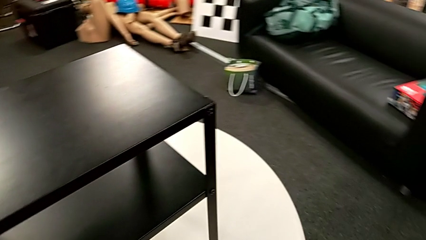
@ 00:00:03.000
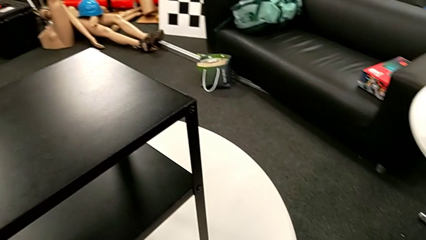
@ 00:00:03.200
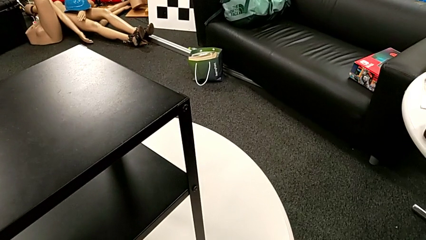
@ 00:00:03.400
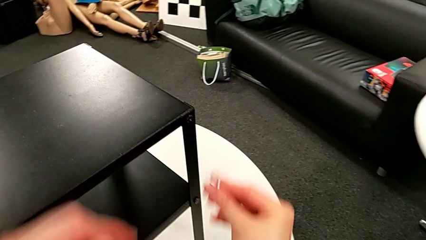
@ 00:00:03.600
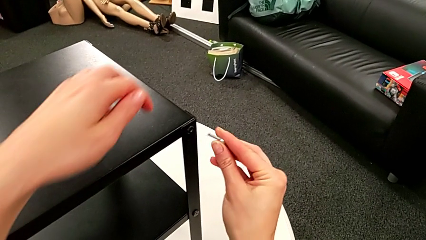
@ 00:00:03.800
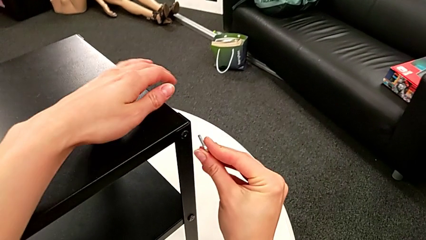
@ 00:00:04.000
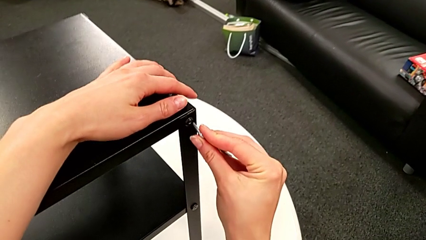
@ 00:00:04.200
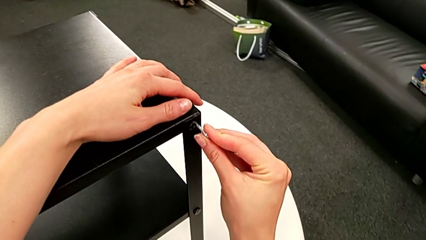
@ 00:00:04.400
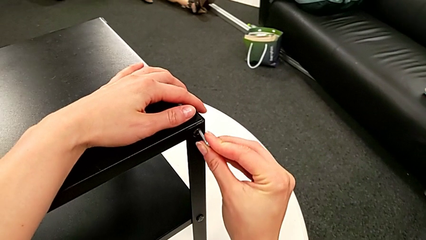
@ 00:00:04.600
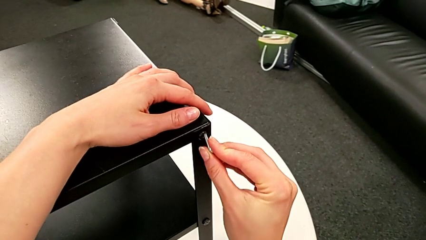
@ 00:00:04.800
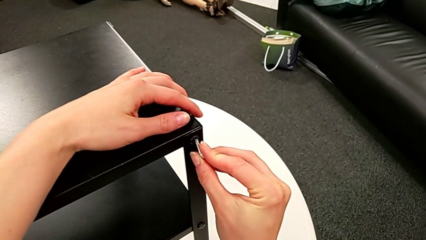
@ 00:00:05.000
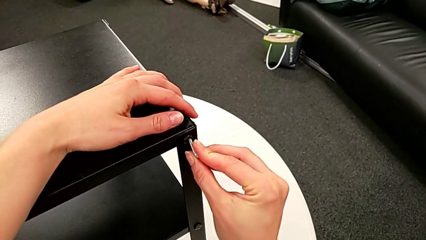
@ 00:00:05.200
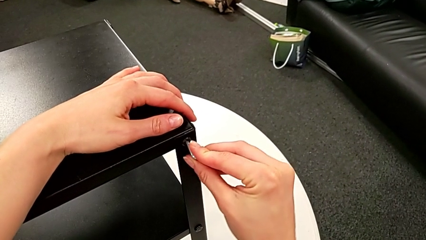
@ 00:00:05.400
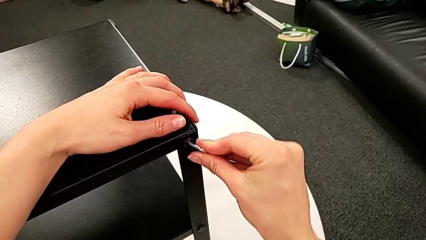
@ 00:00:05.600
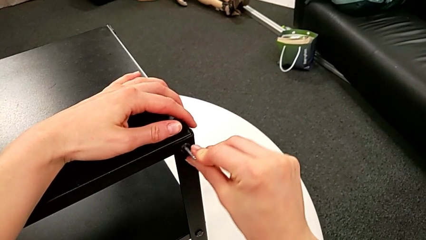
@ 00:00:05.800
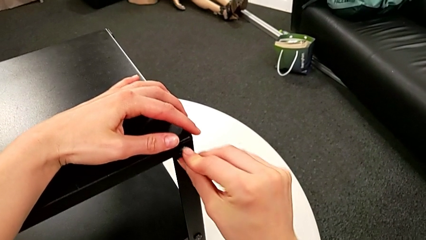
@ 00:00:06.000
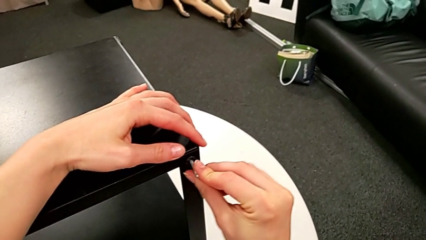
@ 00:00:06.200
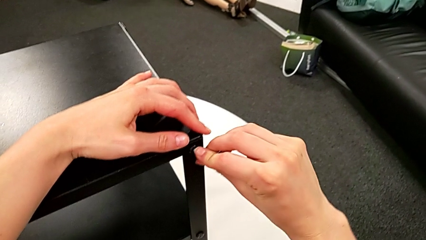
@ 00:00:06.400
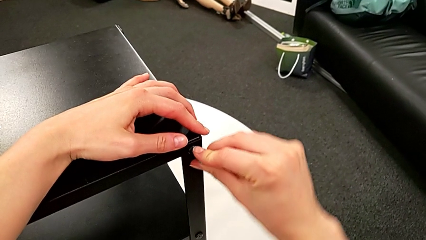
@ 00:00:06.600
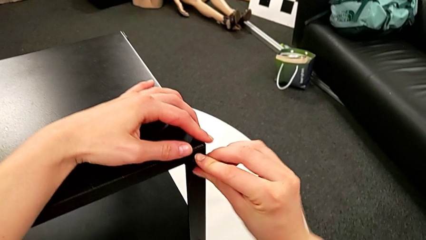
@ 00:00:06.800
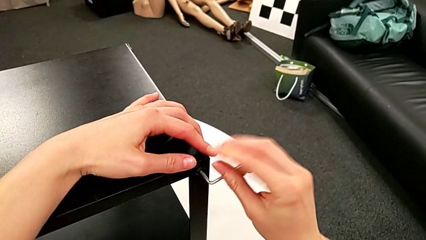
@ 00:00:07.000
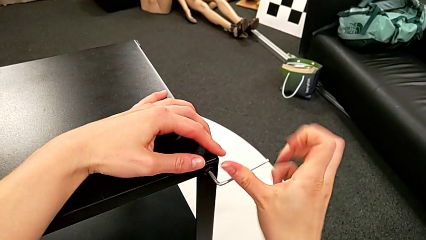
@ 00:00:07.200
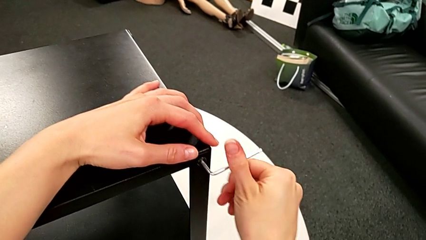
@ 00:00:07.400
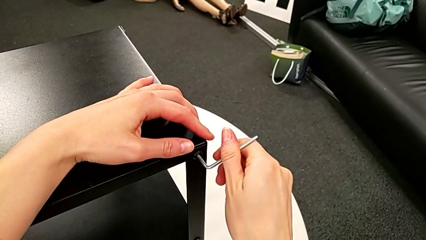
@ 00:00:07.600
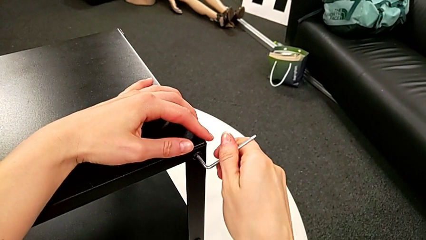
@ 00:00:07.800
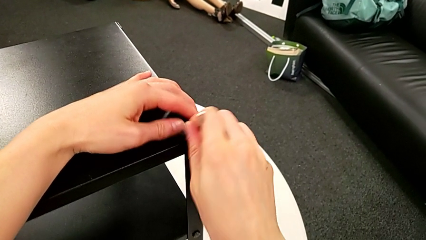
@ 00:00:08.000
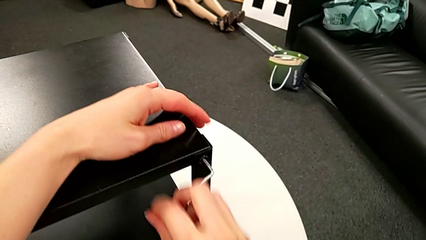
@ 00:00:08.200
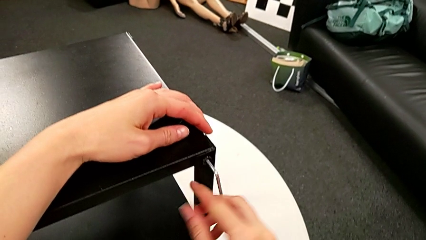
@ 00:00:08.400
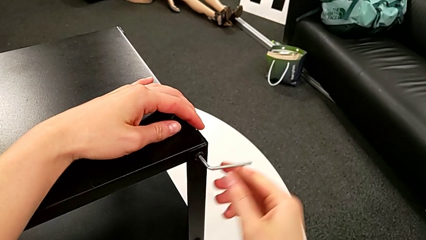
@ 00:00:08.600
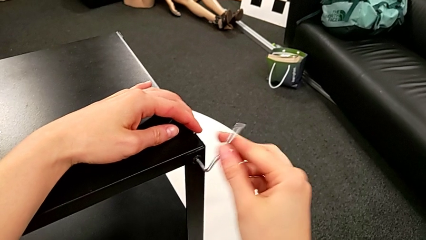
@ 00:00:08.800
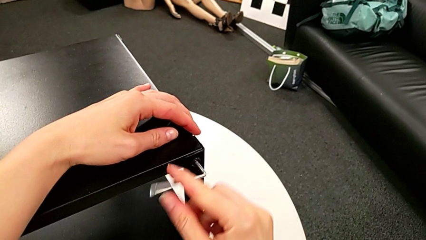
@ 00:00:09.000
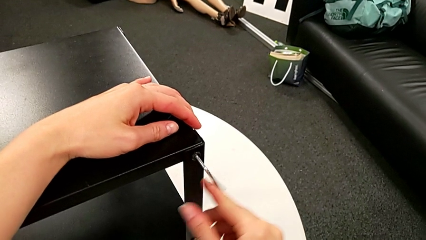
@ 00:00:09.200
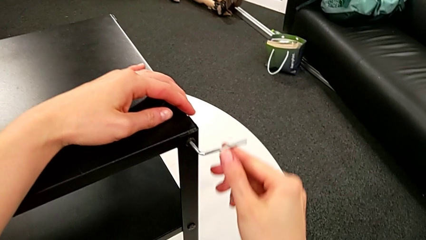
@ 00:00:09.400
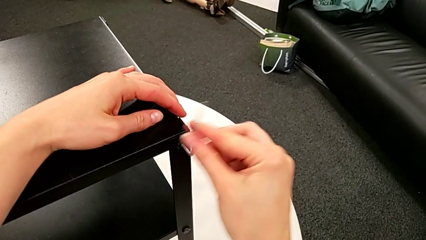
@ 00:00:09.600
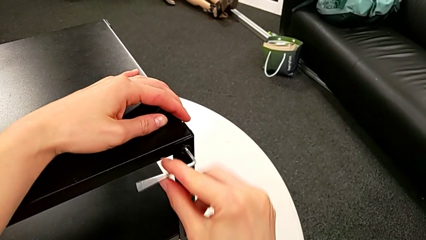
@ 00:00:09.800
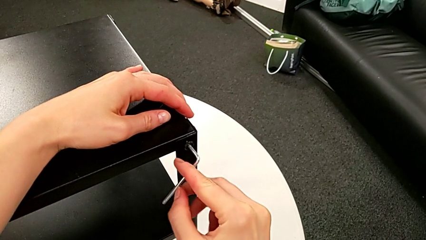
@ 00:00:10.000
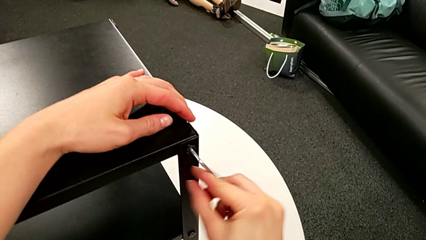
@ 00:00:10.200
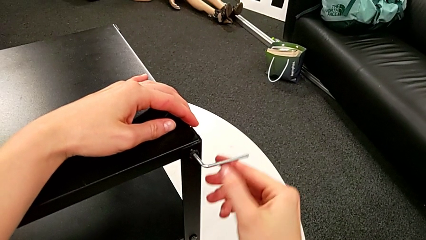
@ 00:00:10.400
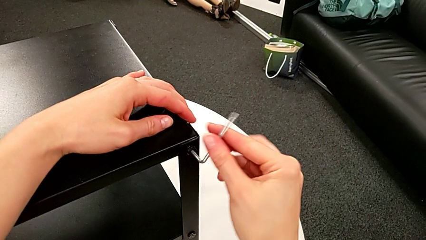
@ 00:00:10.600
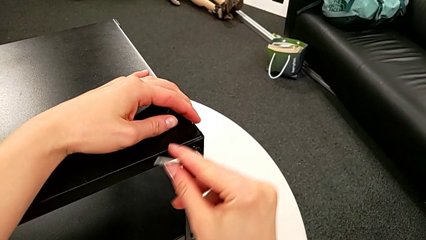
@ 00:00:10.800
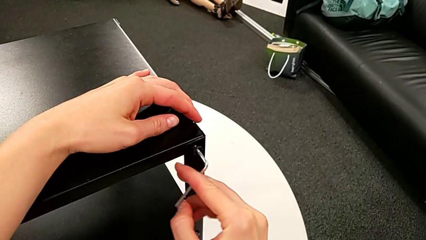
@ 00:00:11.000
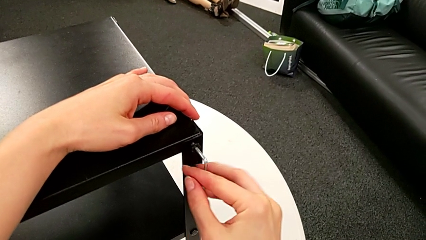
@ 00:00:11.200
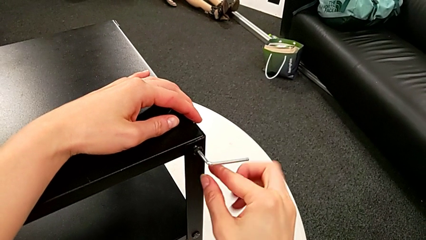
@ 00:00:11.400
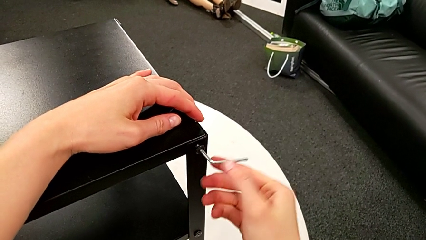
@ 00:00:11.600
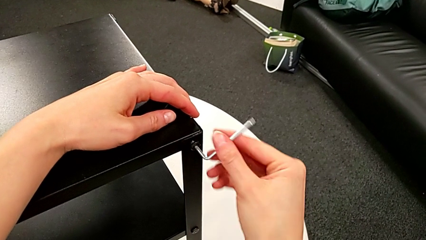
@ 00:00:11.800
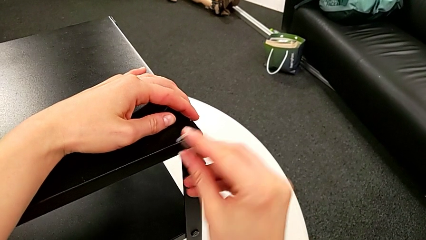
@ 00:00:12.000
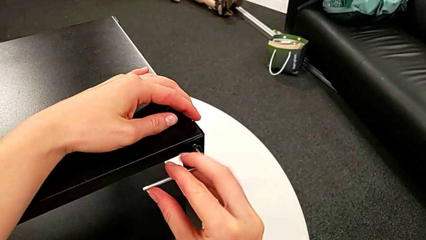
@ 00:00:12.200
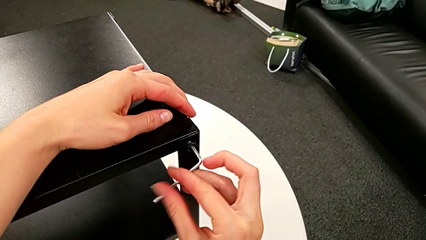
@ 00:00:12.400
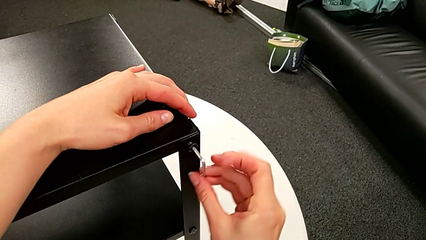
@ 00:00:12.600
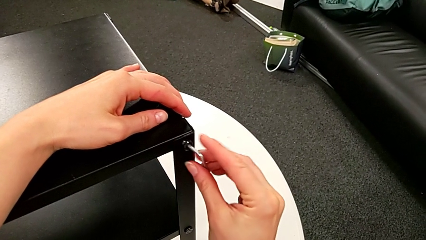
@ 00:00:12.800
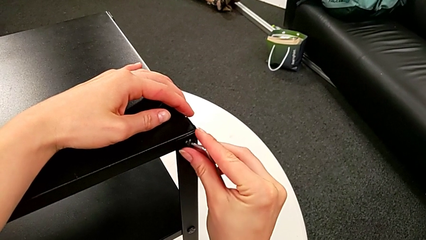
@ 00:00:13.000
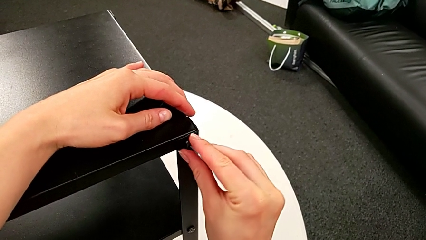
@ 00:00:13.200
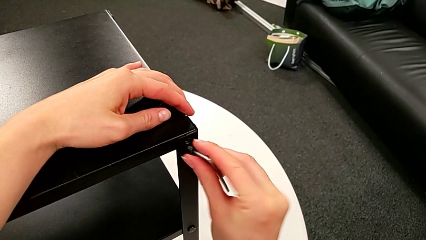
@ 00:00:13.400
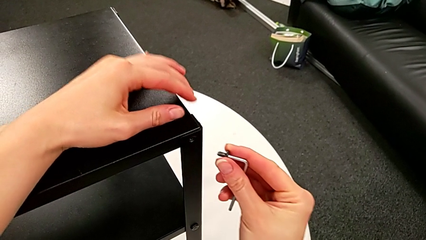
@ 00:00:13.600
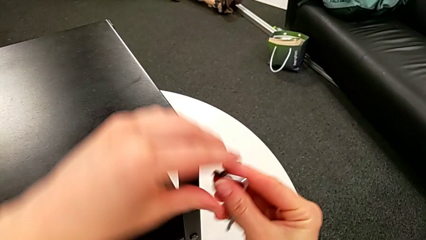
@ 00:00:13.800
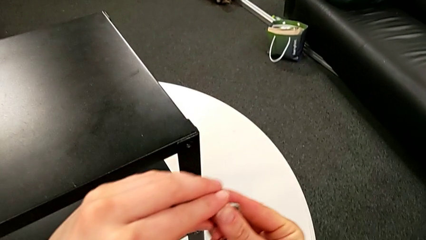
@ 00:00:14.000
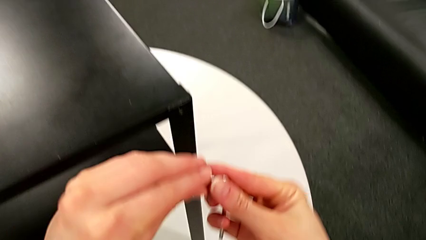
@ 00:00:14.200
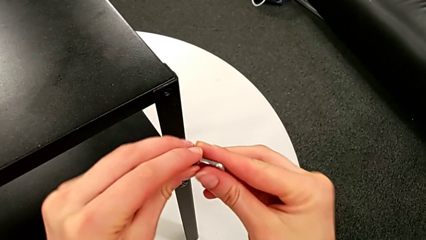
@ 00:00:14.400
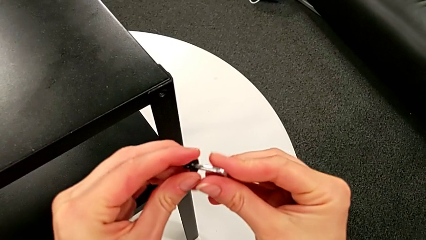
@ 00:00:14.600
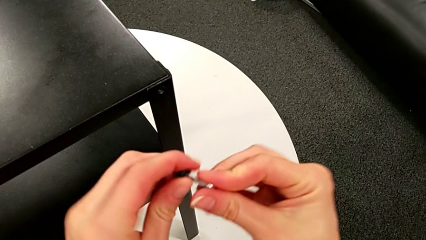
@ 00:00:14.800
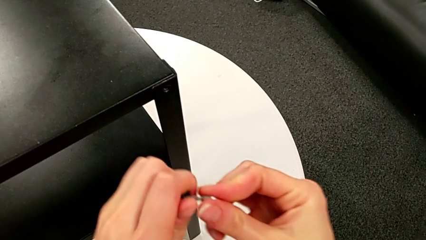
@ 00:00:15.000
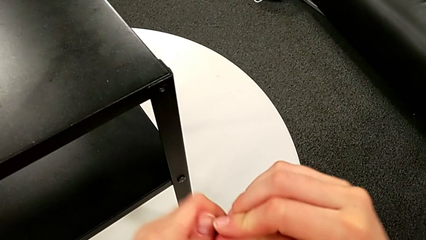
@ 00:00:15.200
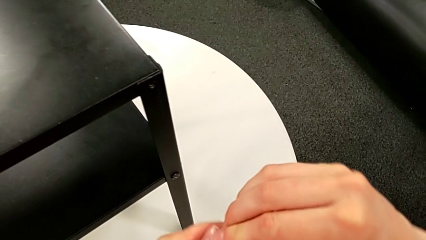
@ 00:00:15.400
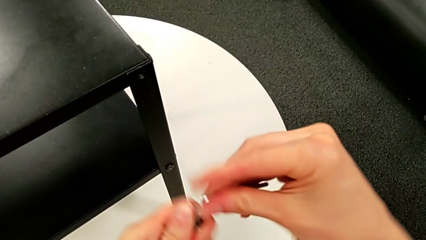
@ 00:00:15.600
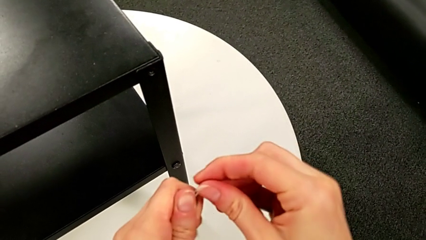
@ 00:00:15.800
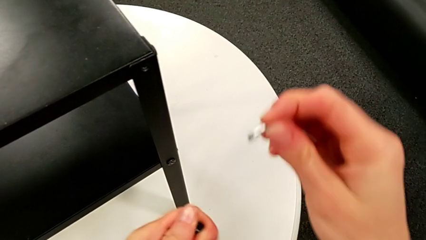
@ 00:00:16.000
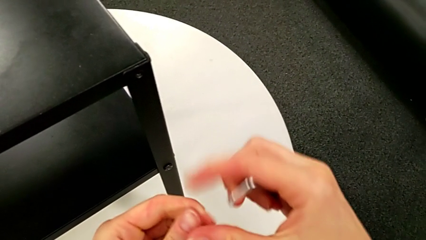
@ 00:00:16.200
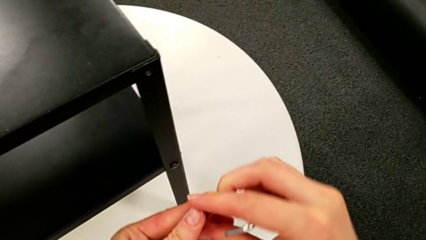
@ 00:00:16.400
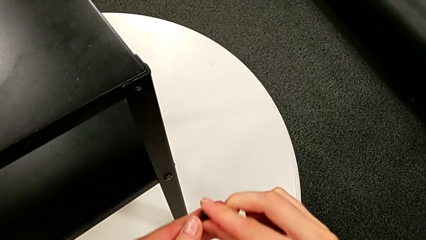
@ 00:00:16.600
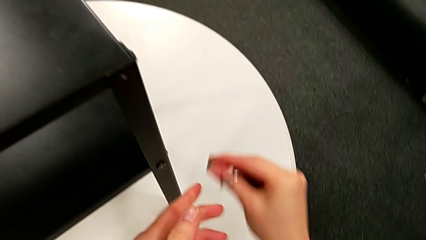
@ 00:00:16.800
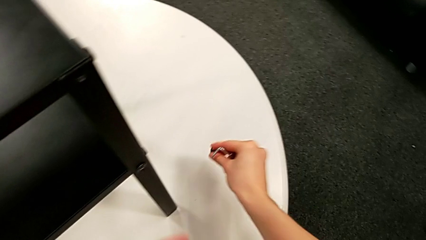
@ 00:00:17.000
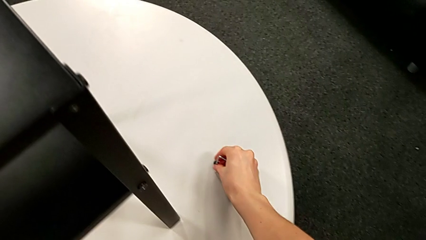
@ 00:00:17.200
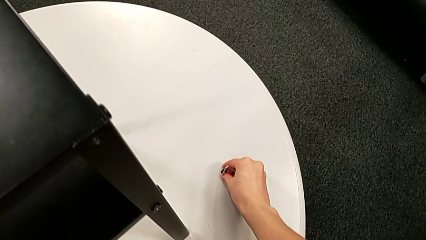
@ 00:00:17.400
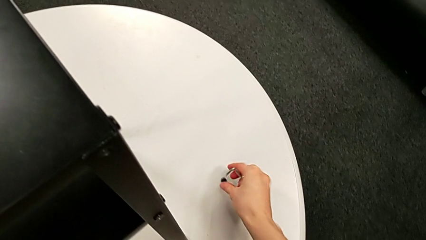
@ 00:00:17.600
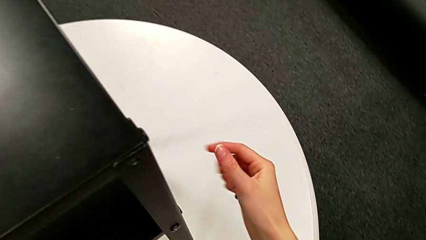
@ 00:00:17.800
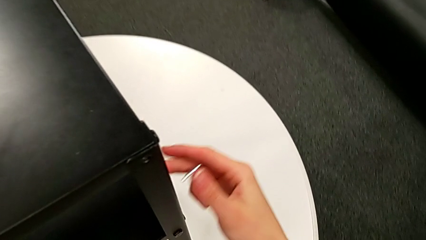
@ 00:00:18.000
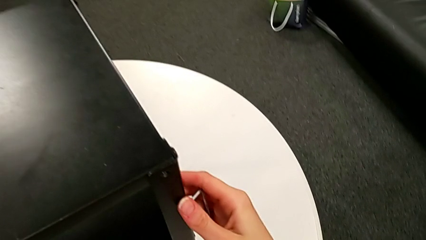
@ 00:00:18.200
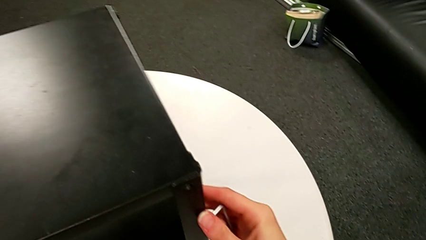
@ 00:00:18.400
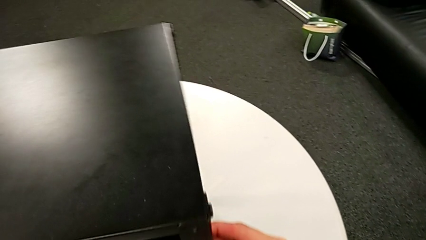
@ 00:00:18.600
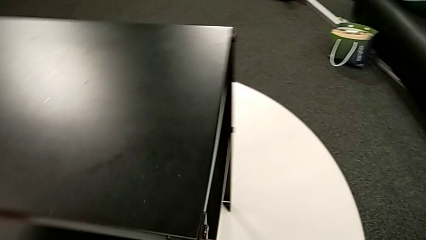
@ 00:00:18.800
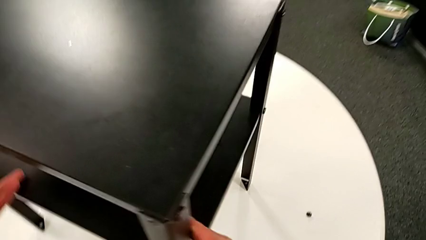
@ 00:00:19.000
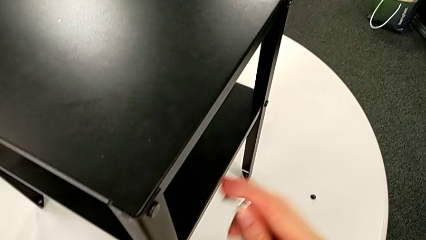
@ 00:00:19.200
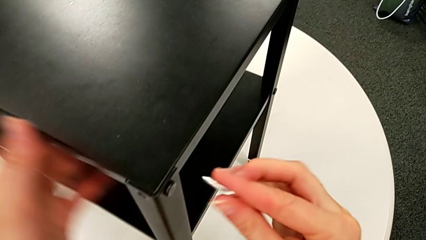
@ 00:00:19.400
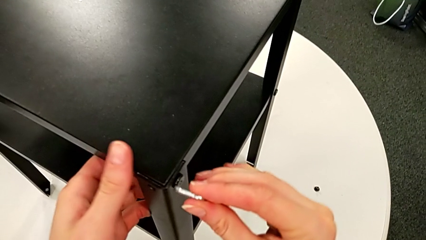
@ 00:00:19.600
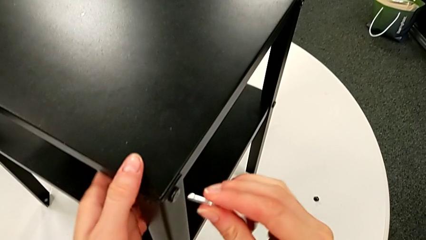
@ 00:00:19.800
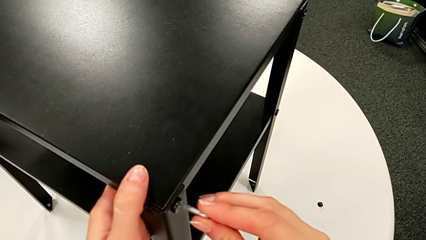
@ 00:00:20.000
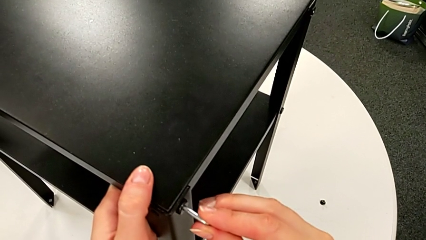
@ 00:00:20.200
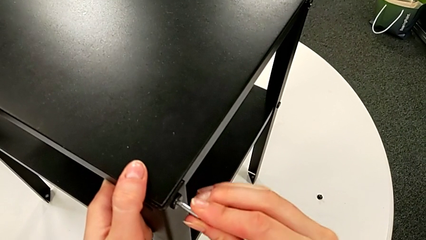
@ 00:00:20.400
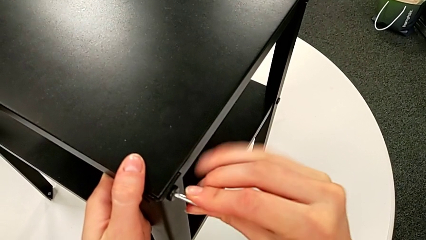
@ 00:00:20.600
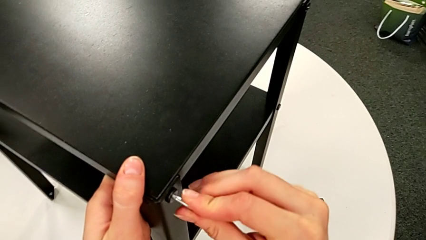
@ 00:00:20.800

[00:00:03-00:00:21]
The camera wearer is disassembling the first leg of the table. They approach the nightstand, insert the Allen wrench, unscrew the hex socket head, disassemble it, withdraw the Allen wrench, place the hex socket head, rotate the nightstand and insert the Allen wrench.
